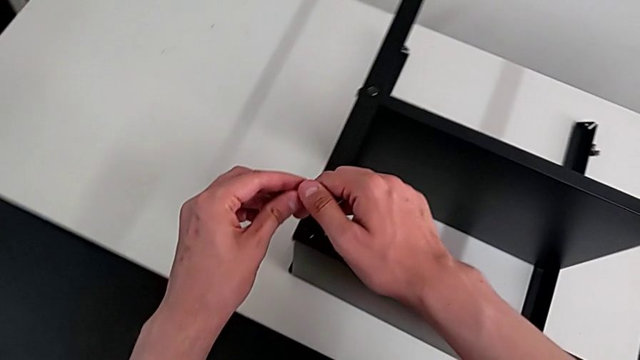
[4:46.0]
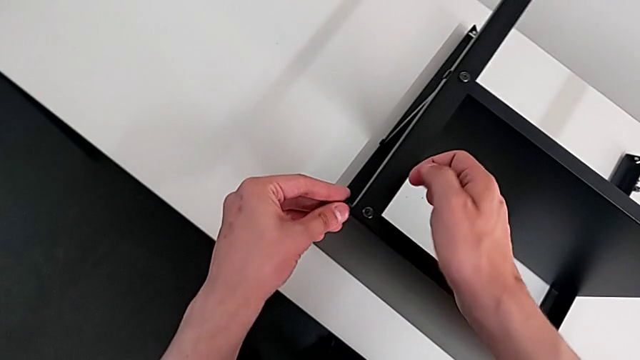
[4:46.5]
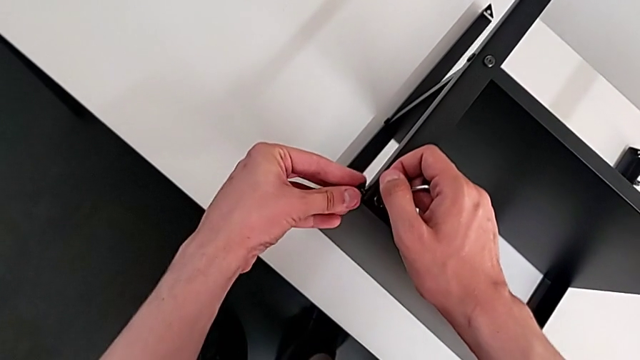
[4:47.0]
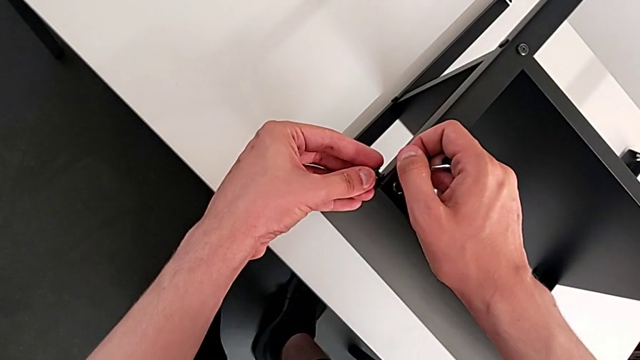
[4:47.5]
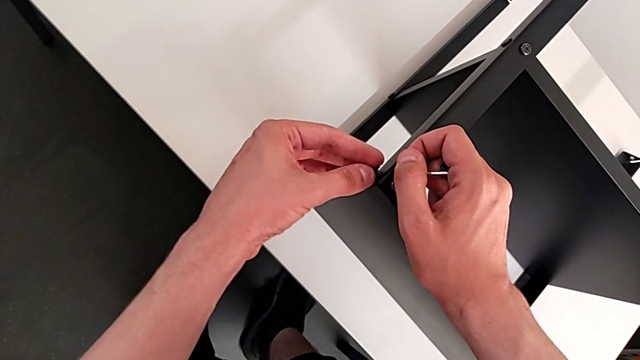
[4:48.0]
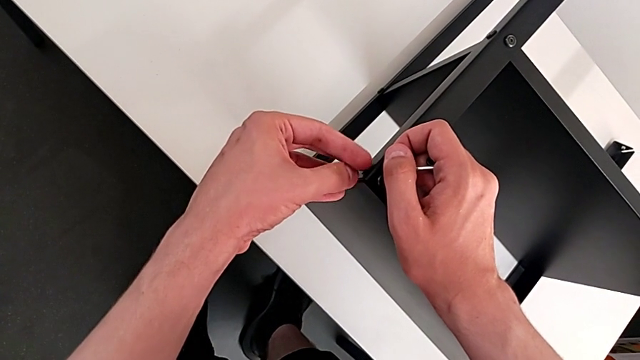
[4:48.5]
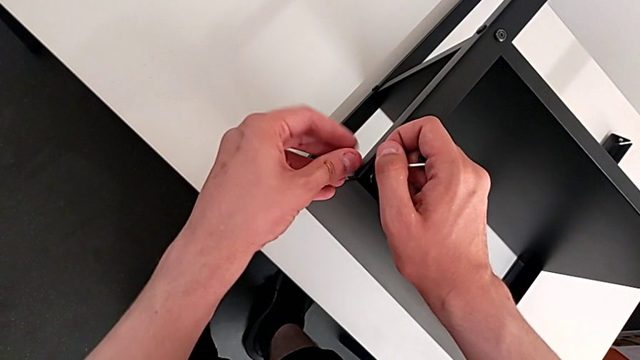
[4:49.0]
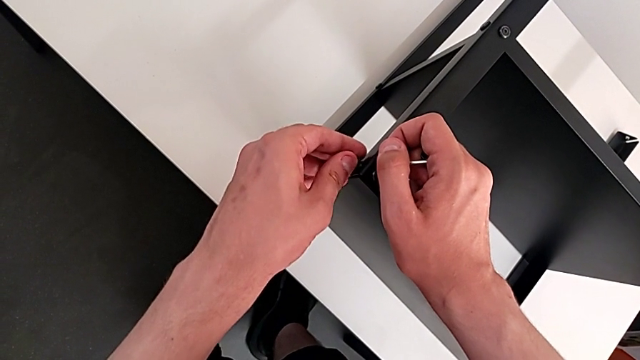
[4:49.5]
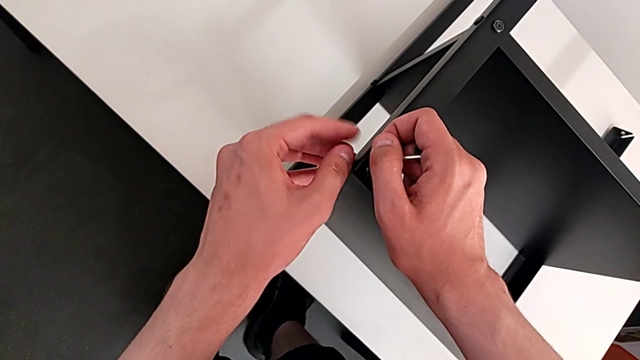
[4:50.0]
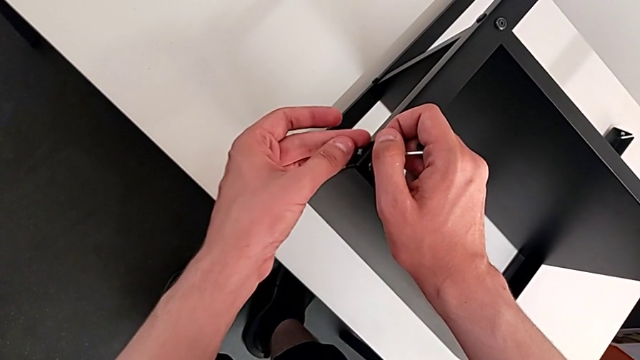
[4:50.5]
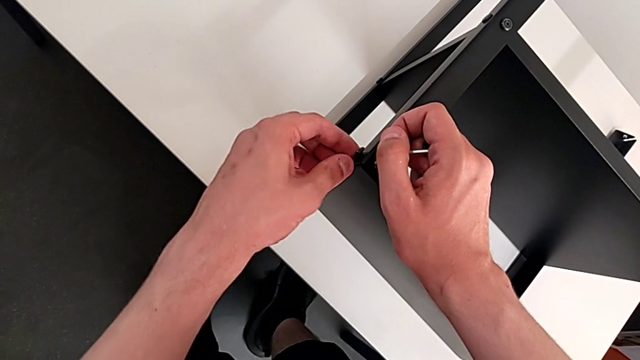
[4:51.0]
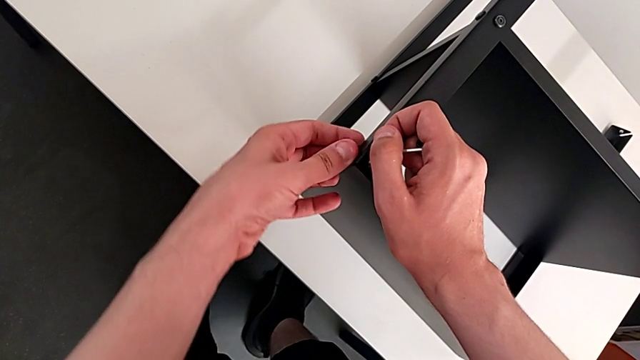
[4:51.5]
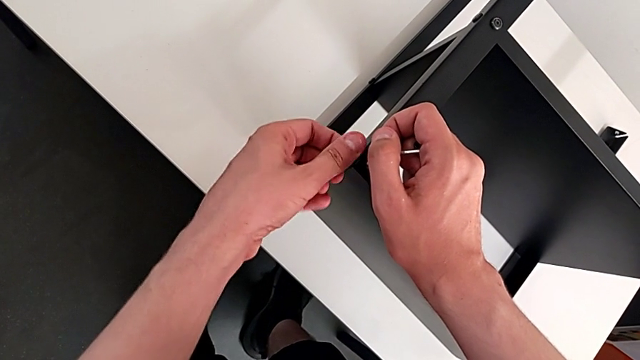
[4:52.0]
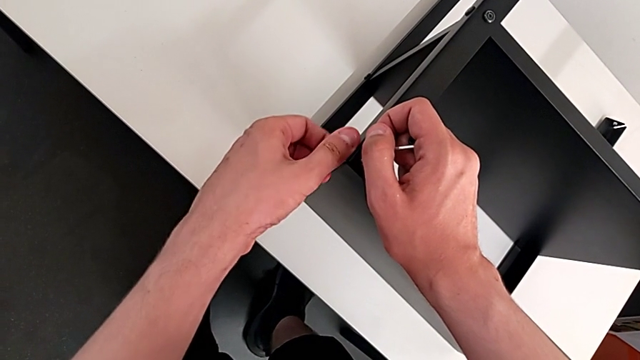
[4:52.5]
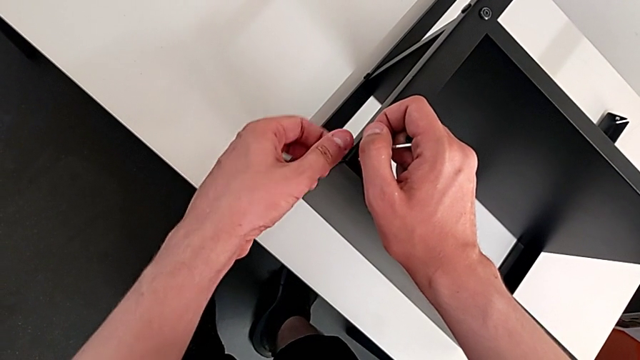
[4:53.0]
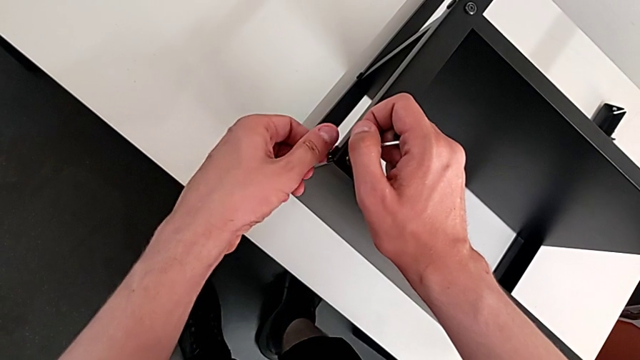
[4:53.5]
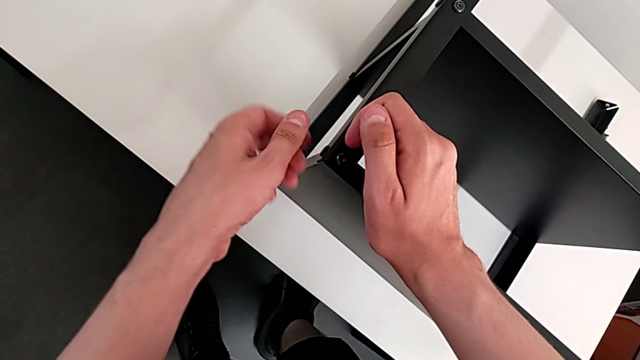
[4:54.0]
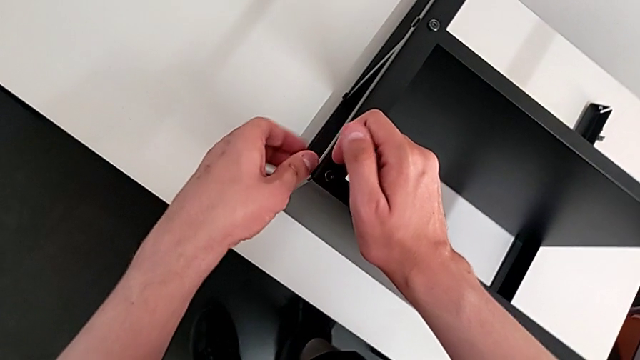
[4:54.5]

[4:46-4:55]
The camera wearer is assembling the top table with the furniture. They align the hex socket head and screw it.

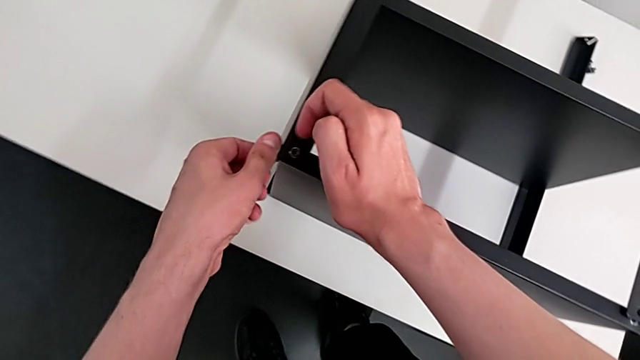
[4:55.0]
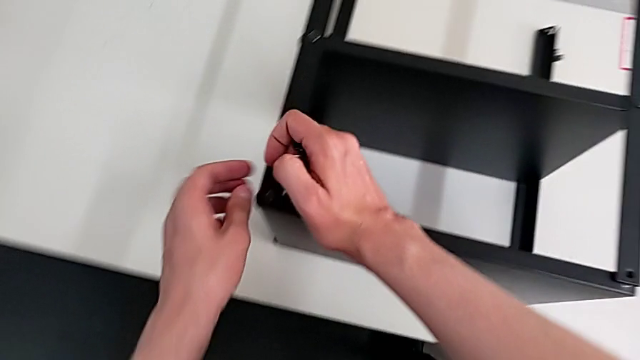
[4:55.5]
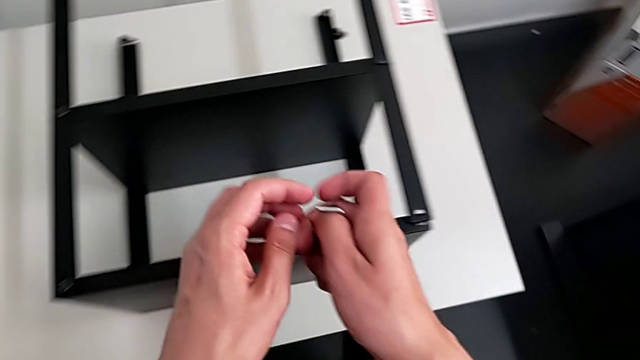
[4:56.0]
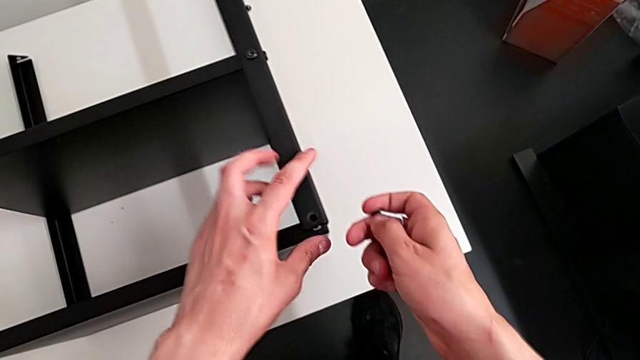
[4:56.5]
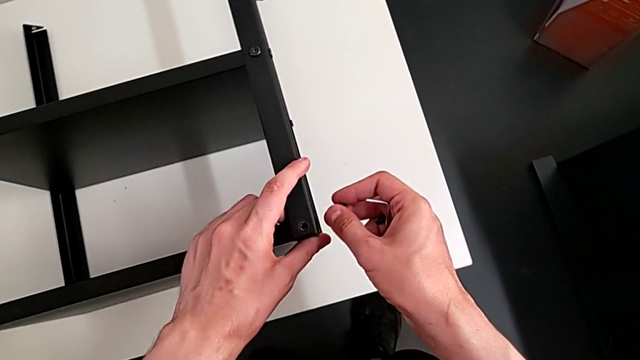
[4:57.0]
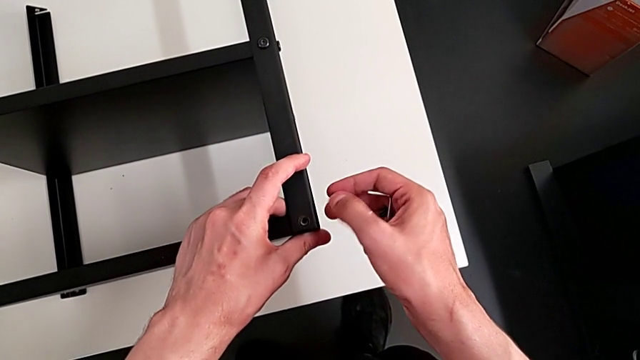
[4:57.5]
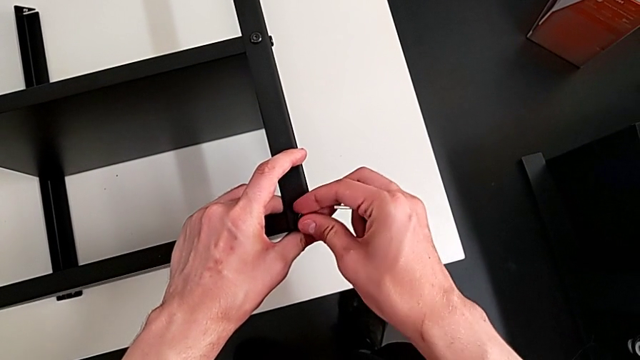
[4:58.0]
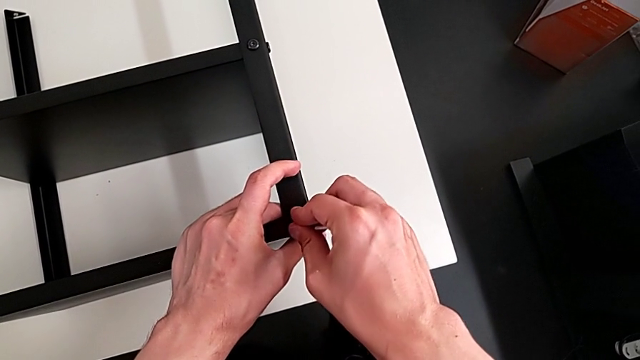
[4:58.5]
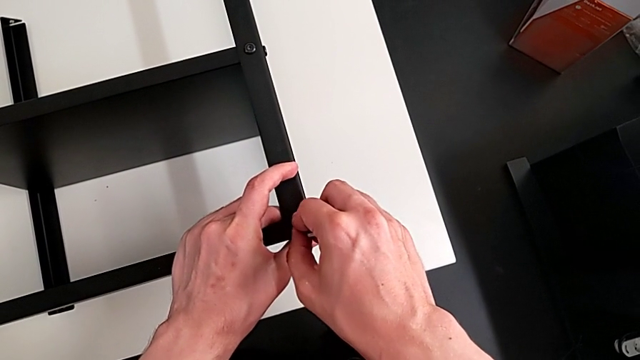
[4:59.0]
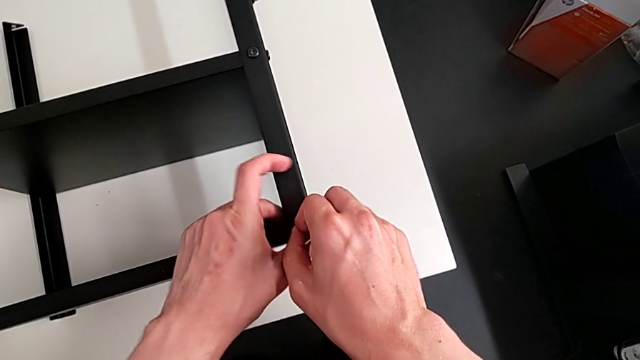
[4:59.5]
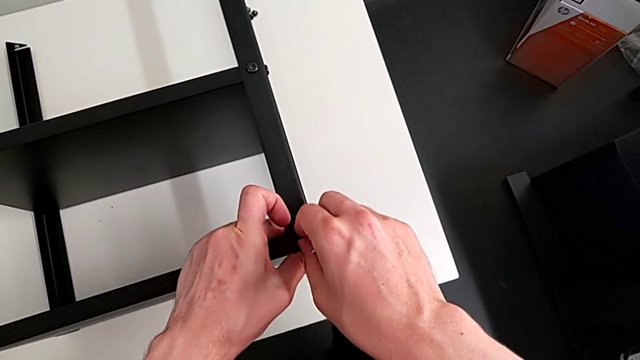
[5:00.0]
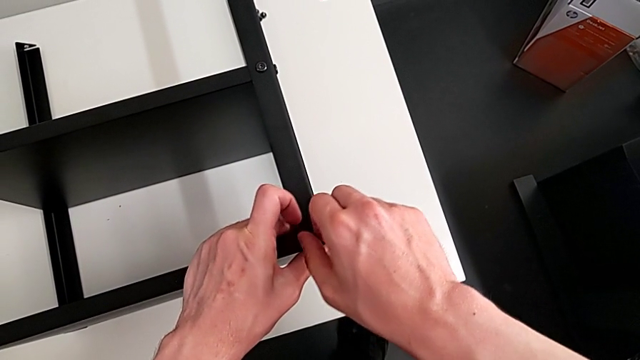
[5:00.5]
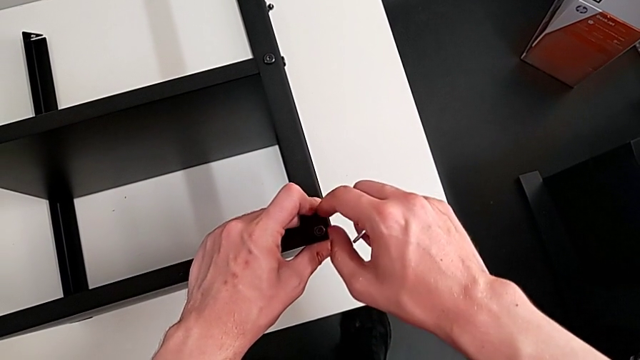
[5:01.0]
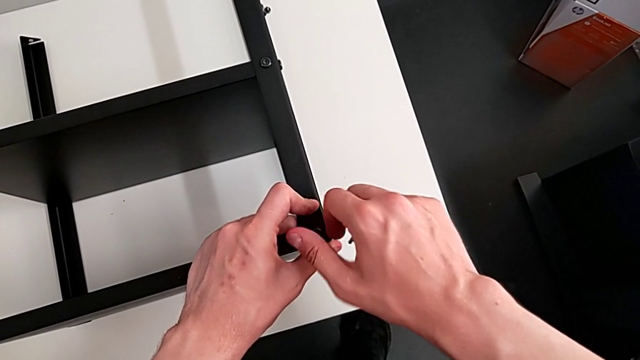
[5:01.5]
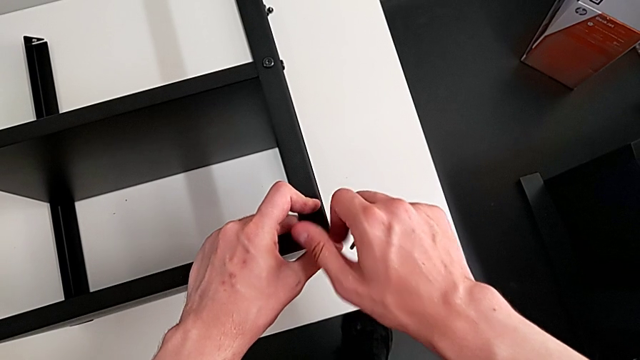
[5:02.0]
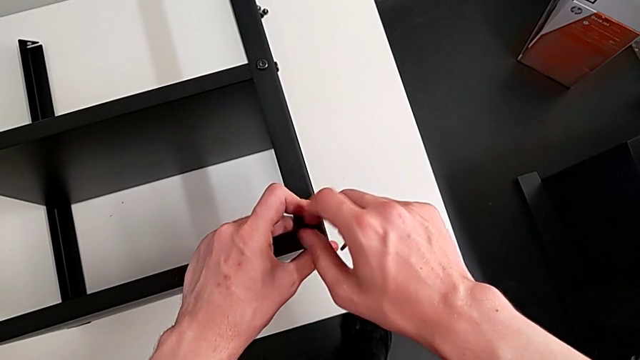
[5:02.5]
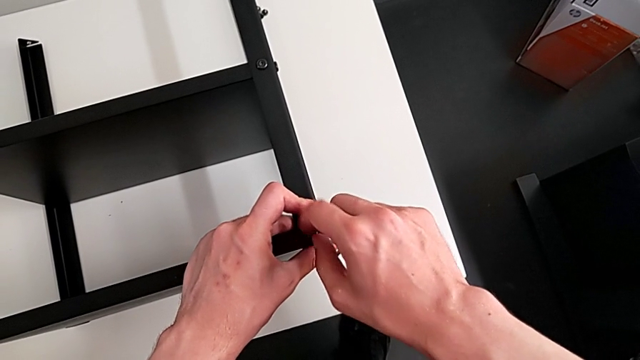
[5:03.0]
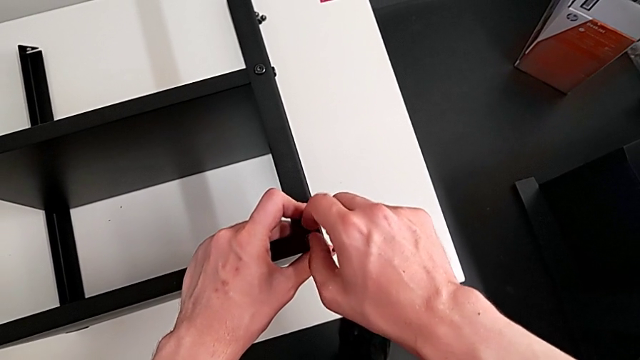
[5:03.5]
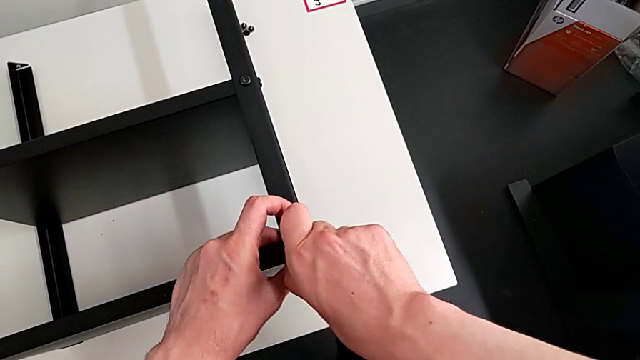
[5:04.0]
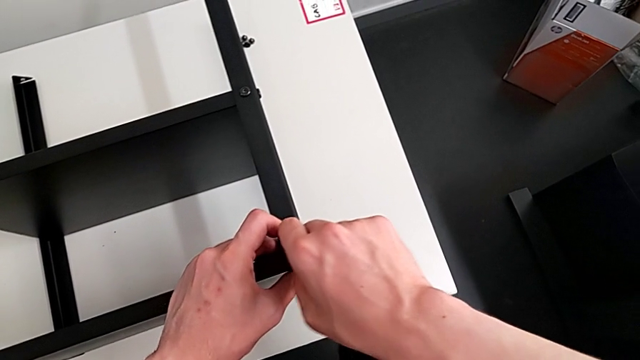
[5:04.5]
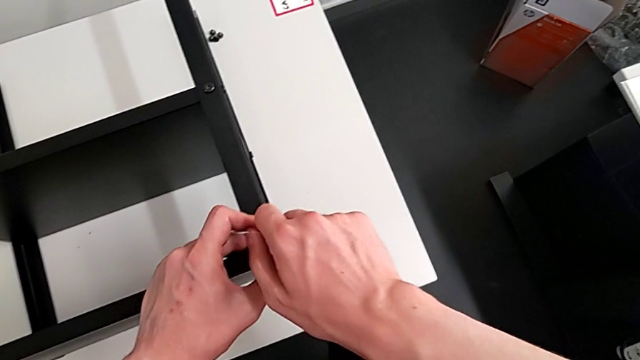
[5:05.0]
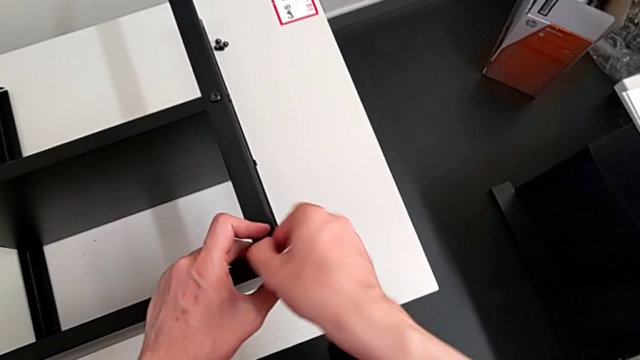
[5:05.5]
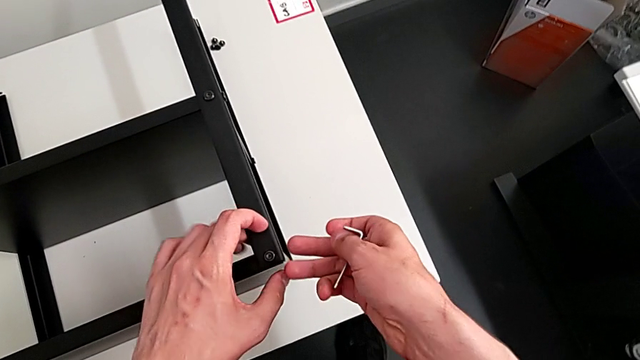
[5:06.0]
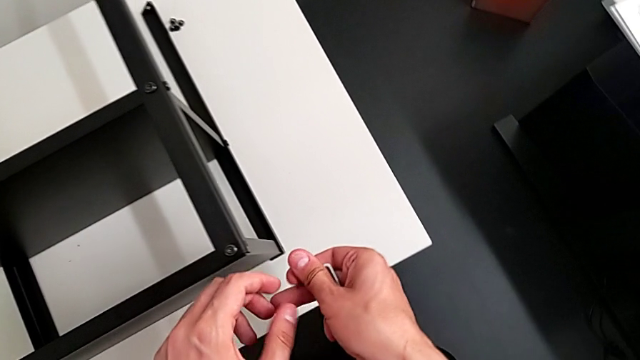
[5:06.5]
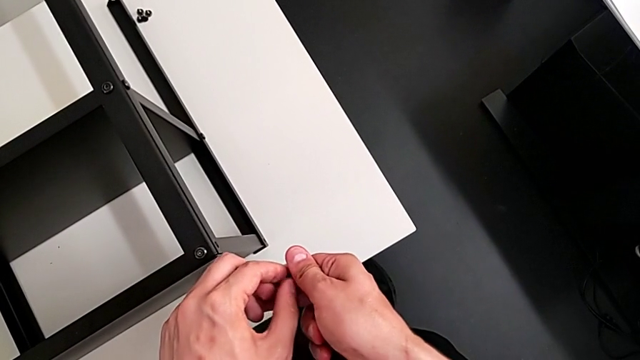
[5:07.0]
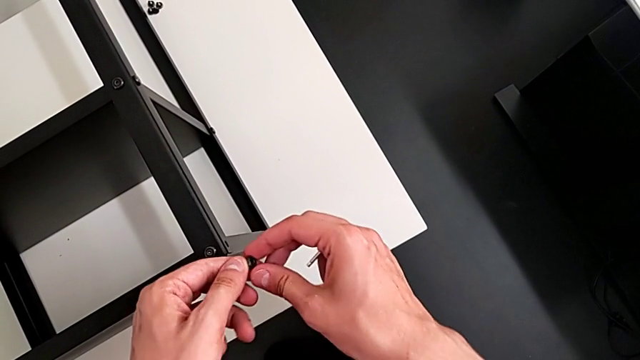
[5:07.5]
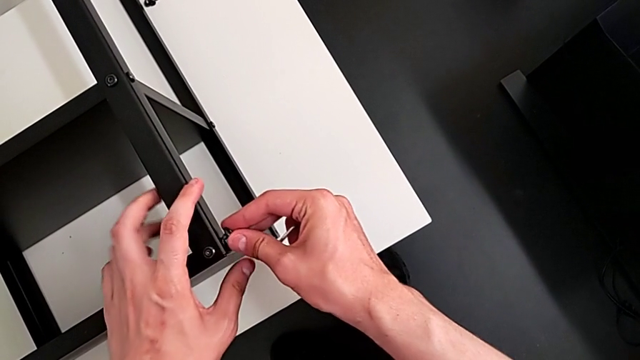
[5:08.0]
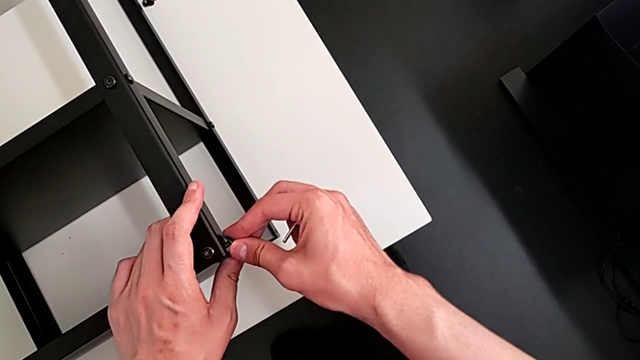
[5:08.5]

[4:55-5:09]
The camera wearer is assembling the top table with the furniture. They align the hex socket head, screw it and align it.
